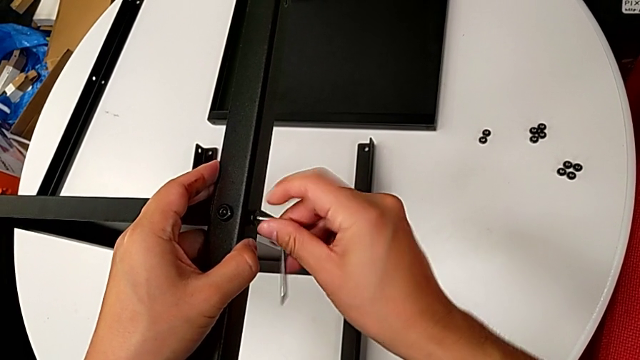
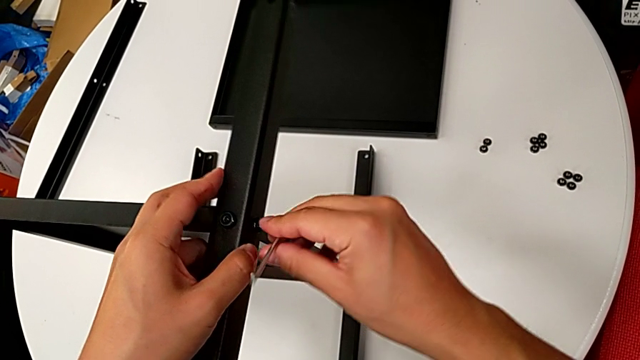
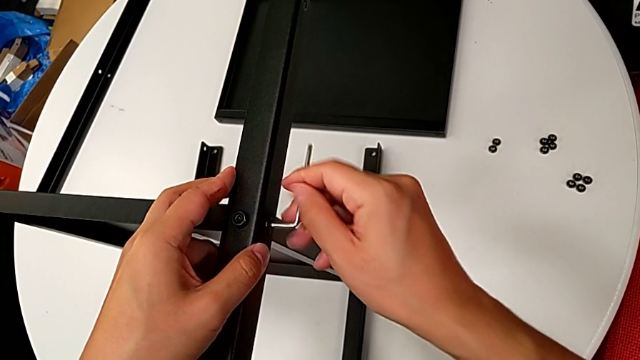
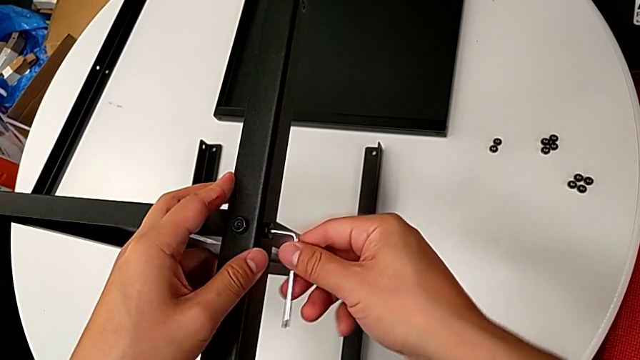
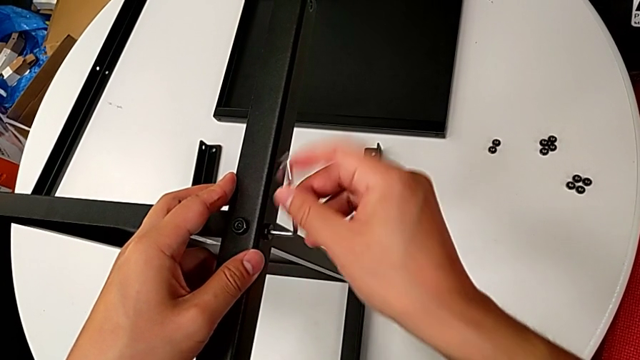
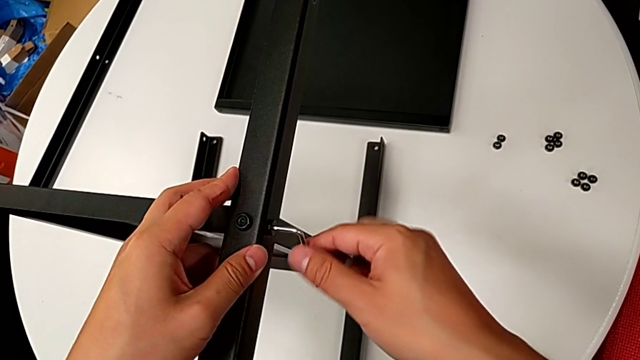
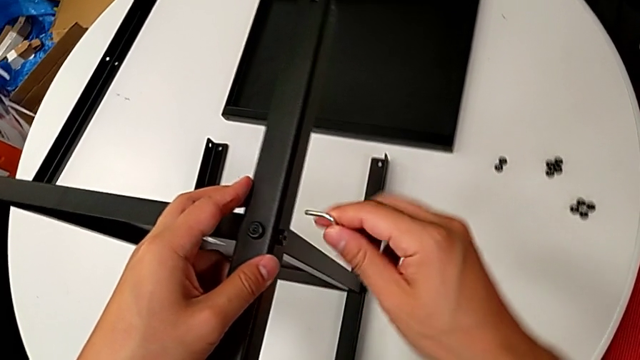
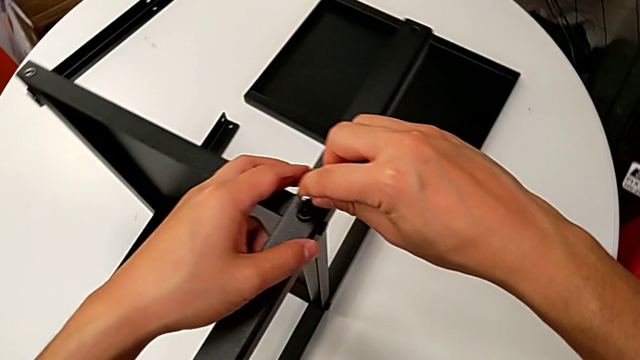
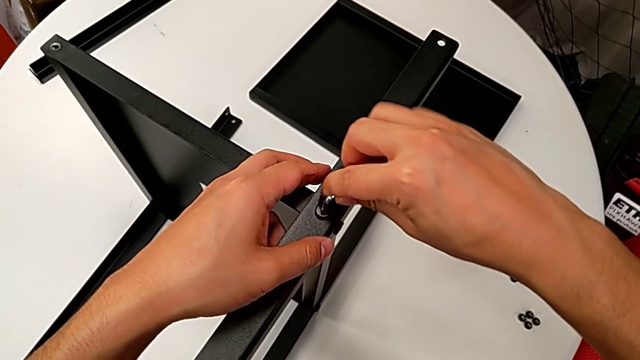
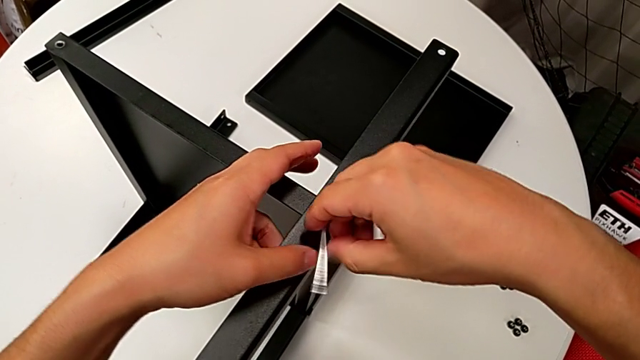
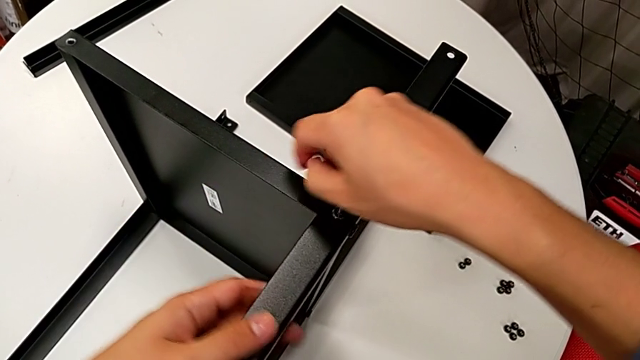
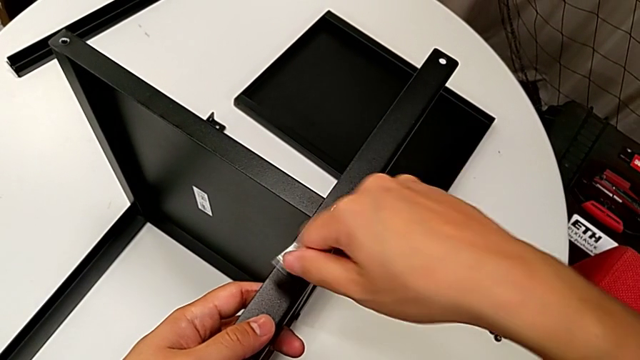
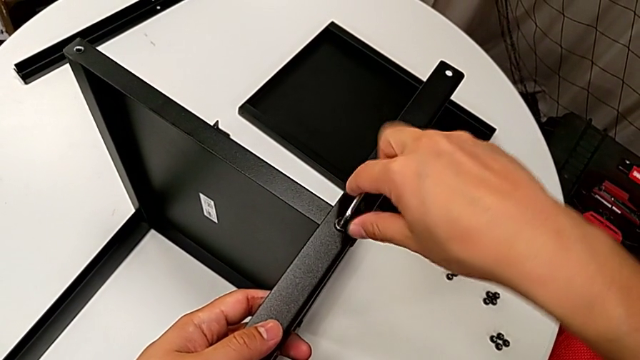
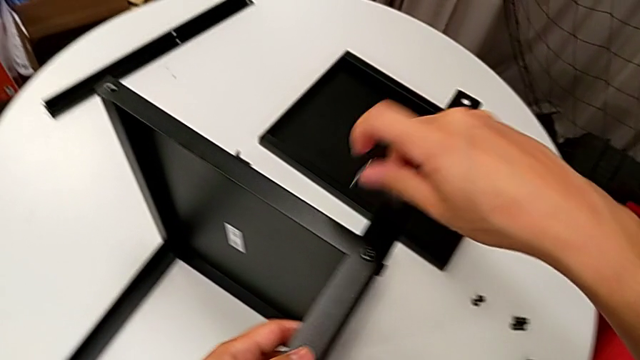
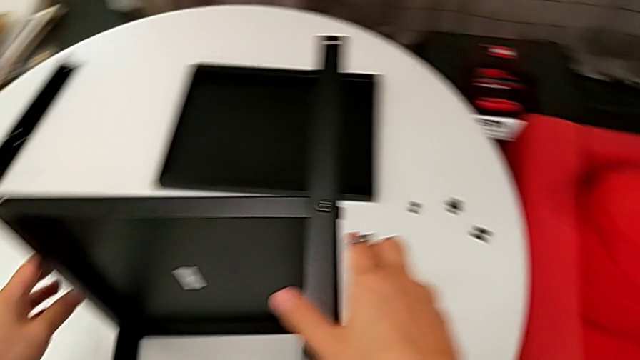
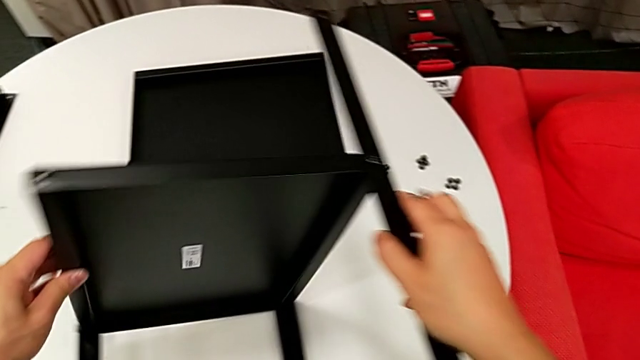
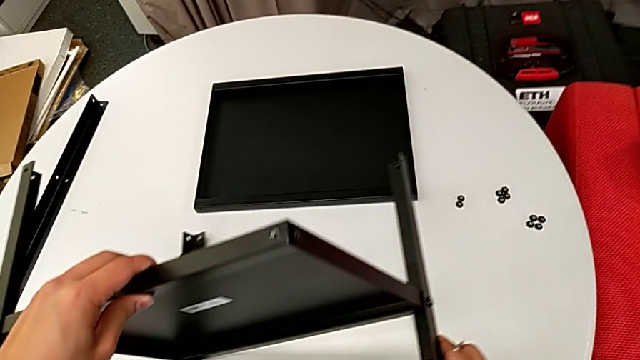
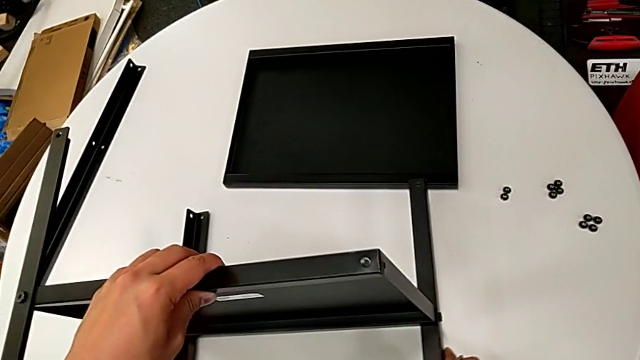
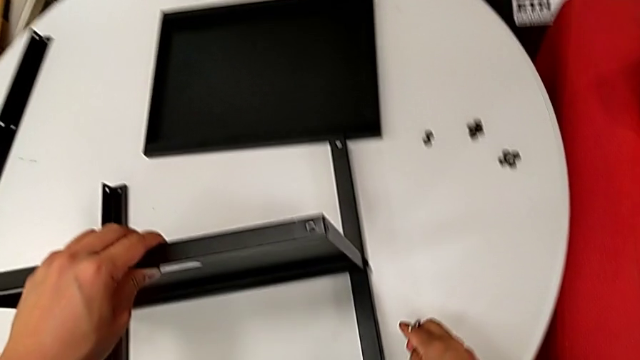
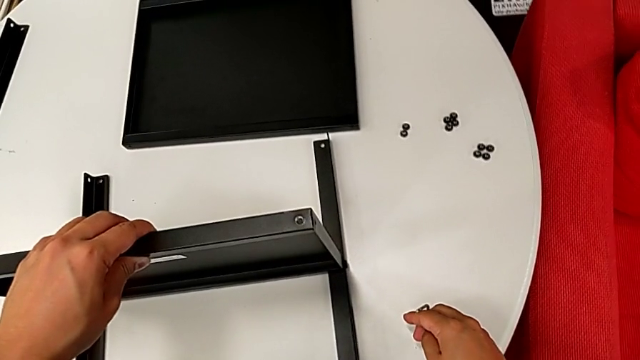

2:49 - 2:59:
The camera wearer is assembling the first leg on the bottom tray. They rotate the Allen wrench, withdraw it, insert it, screw the hex socket head, withdraw the Allen wrench, rotate the bottom tray and place the nightstand.

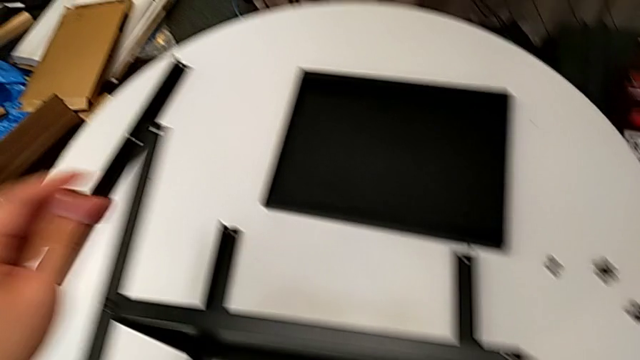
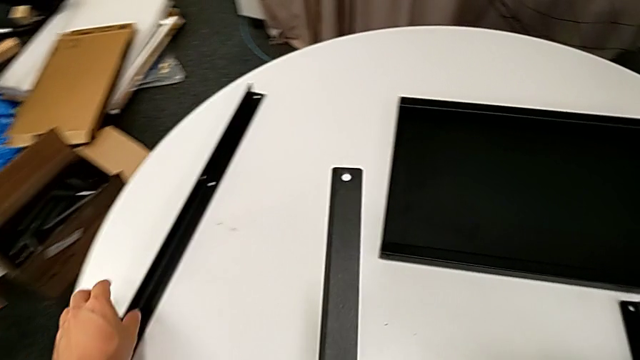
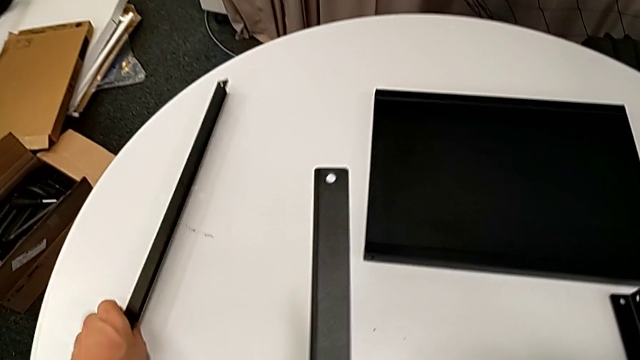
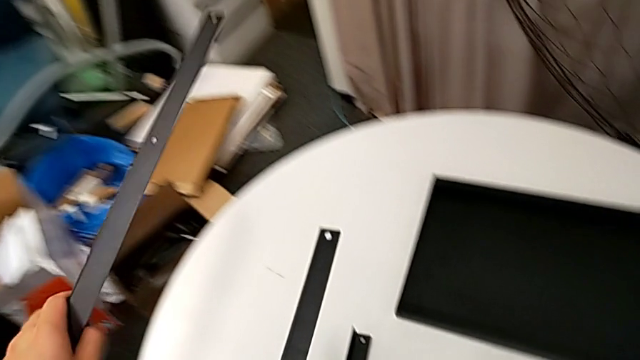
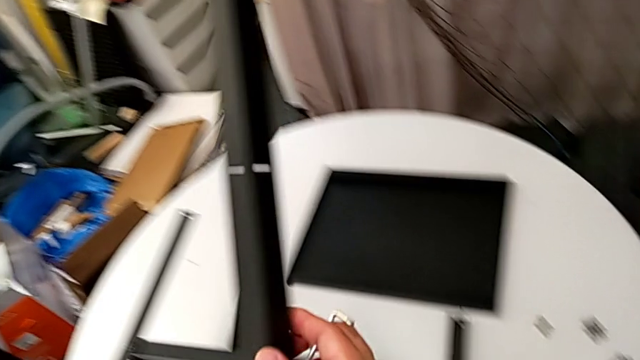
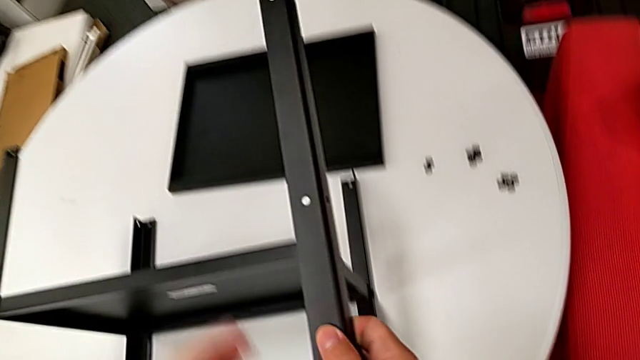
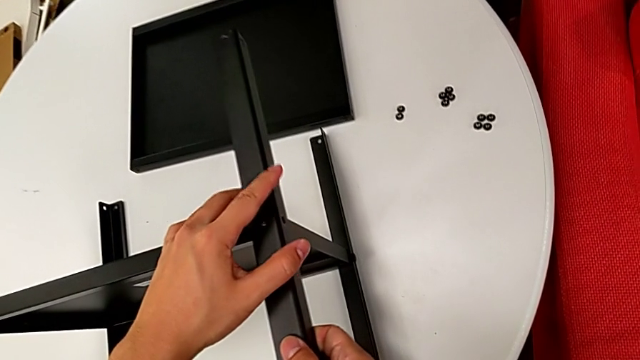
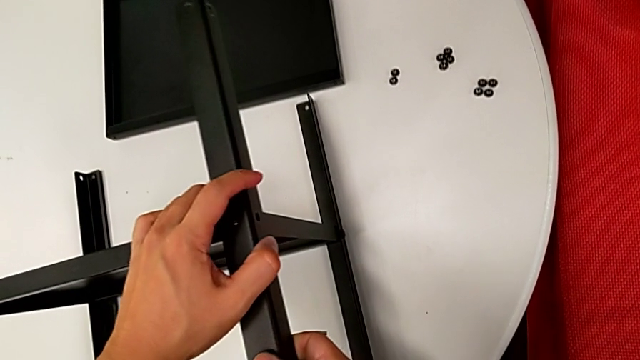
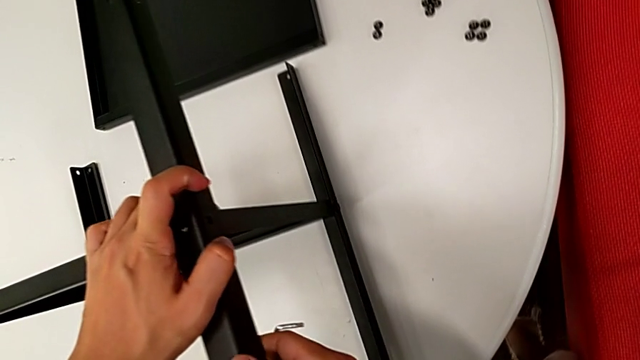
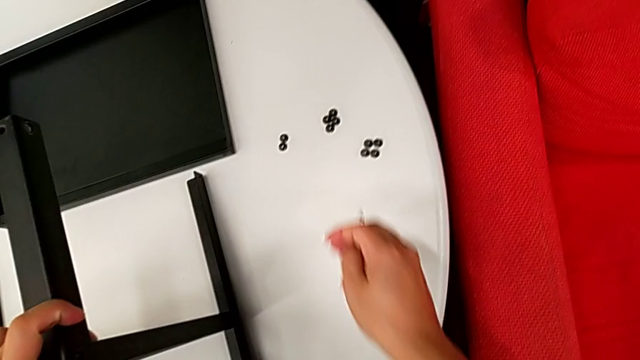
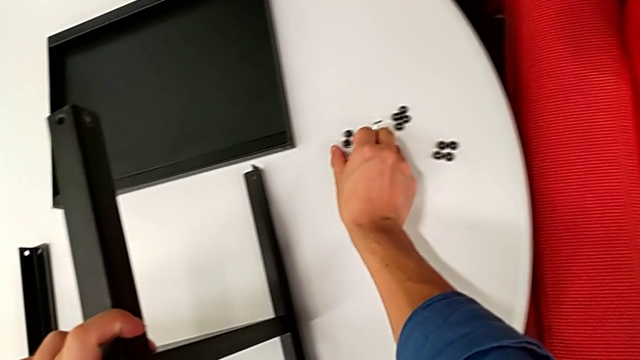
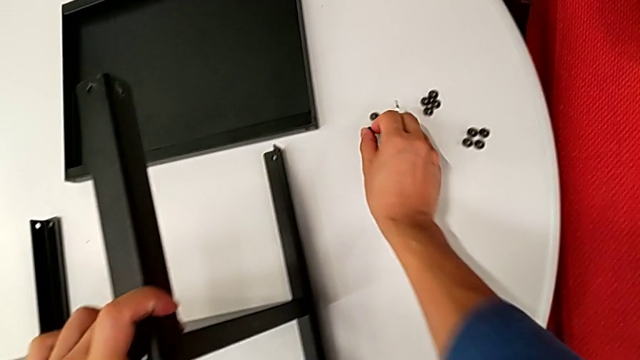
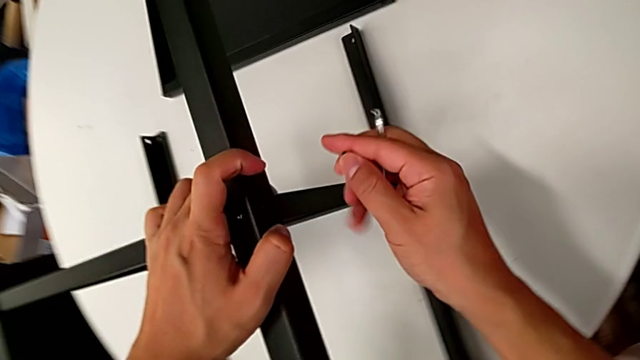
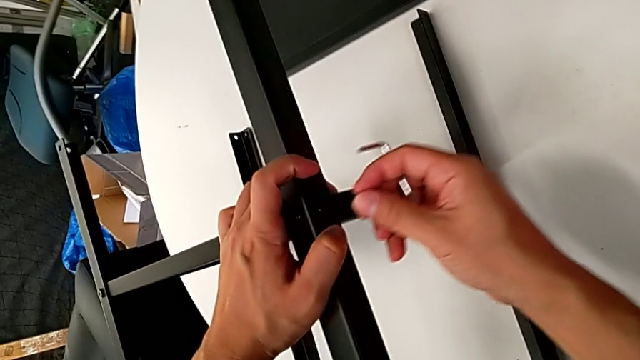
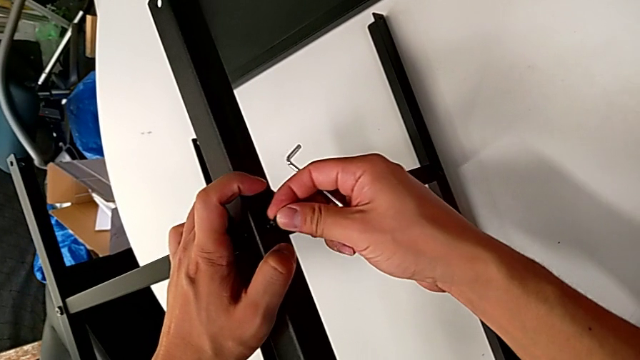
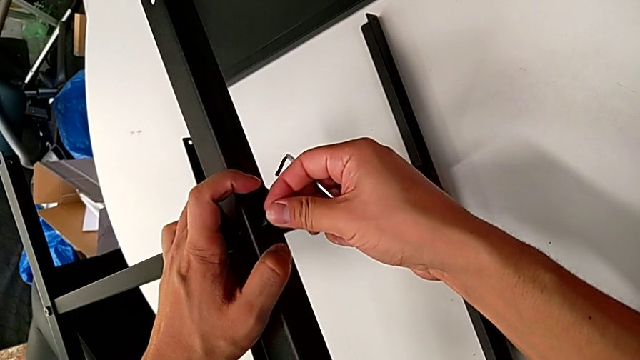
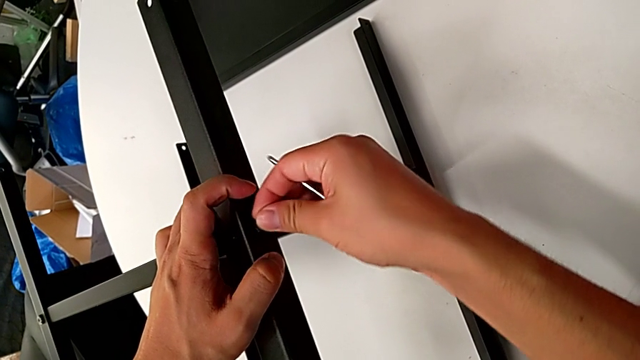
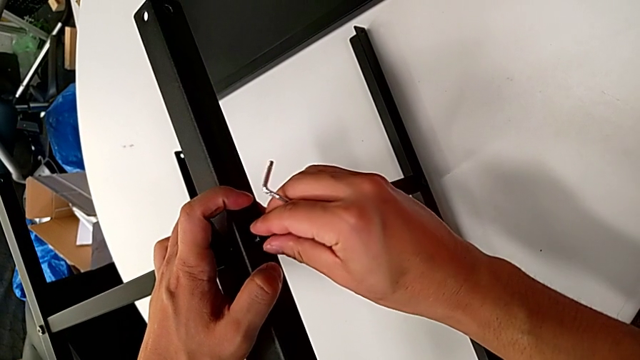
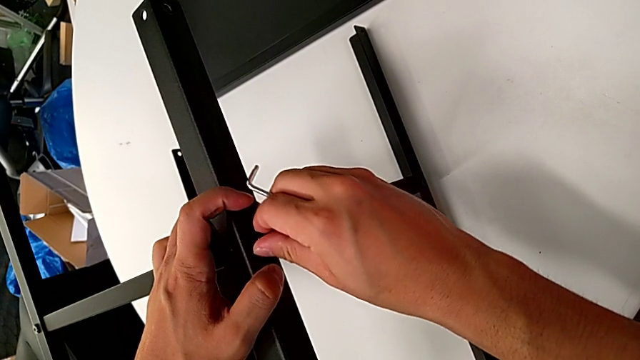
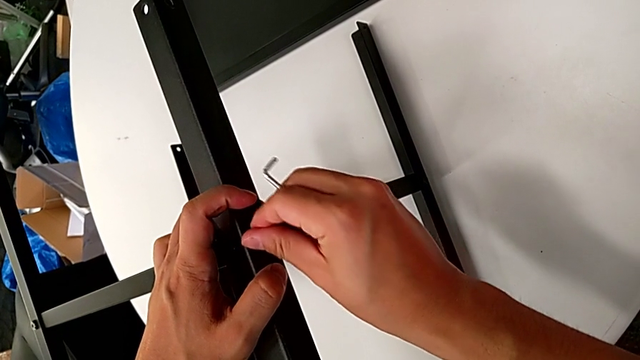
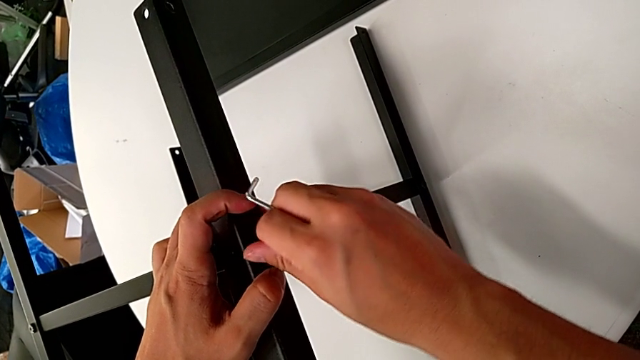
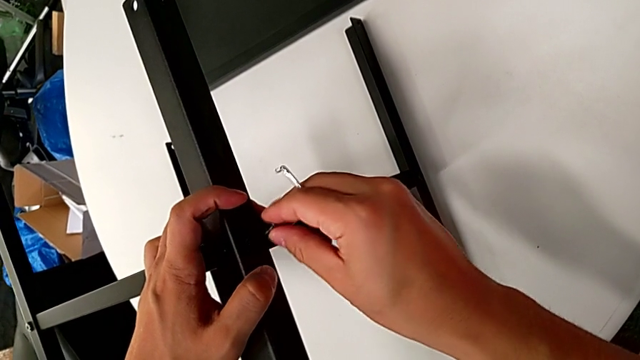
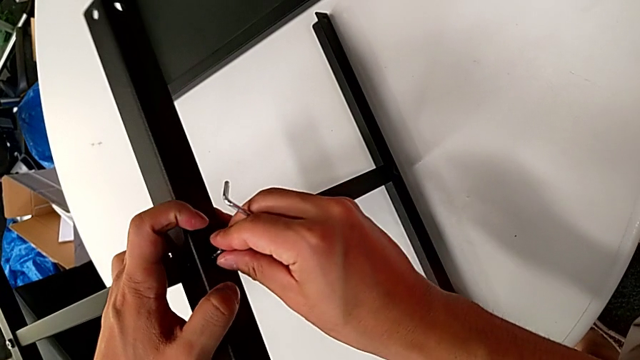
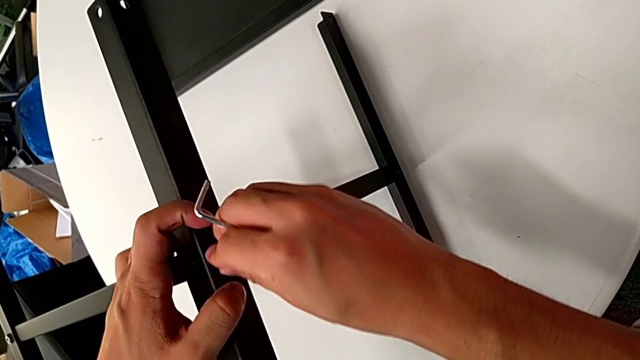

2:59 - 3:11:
The camera wearer is assembling the first leg on the bottom tray. They grab the fourth leg, lift it, align it, grab the hex socket head, lift it, insert it, screw it and insert the hex socket head.
